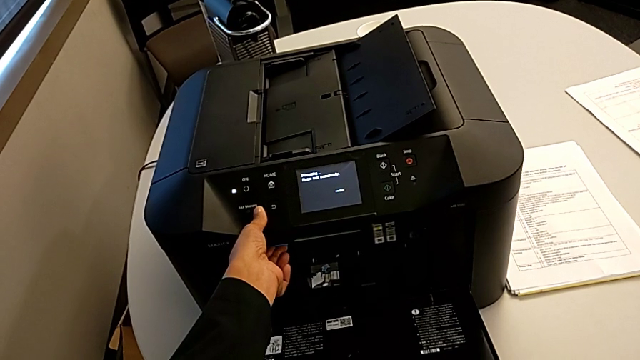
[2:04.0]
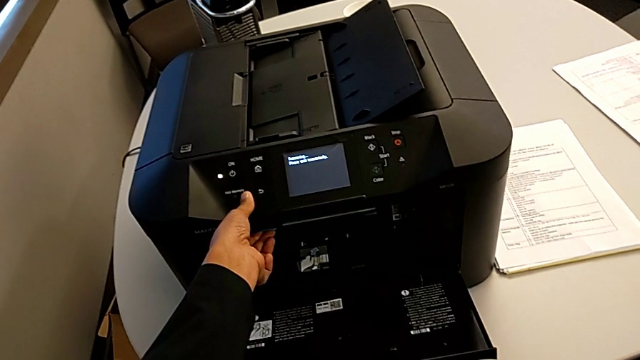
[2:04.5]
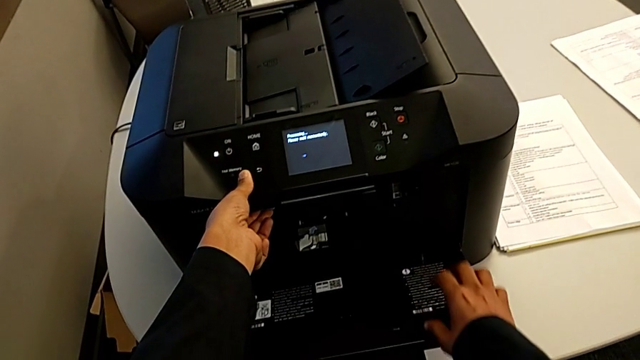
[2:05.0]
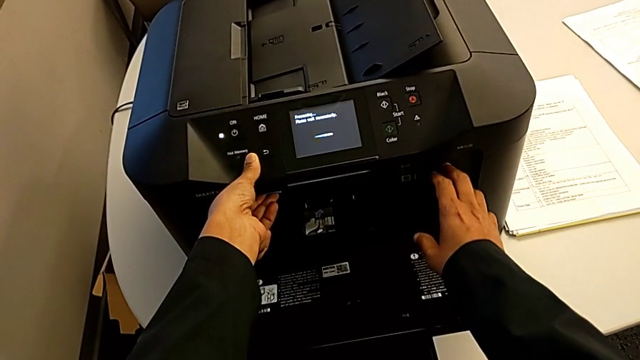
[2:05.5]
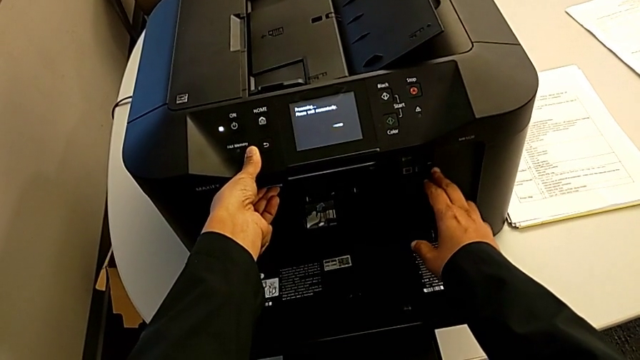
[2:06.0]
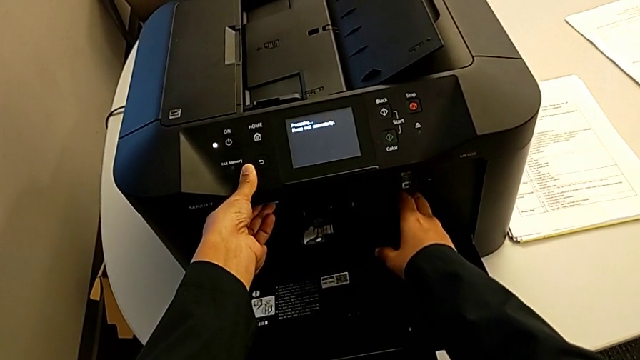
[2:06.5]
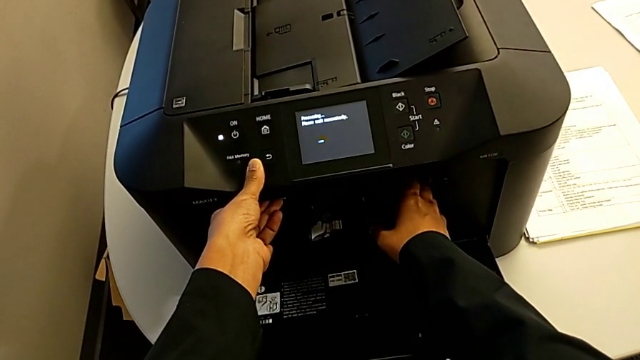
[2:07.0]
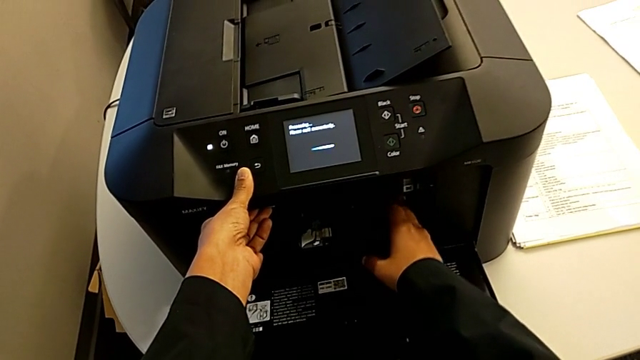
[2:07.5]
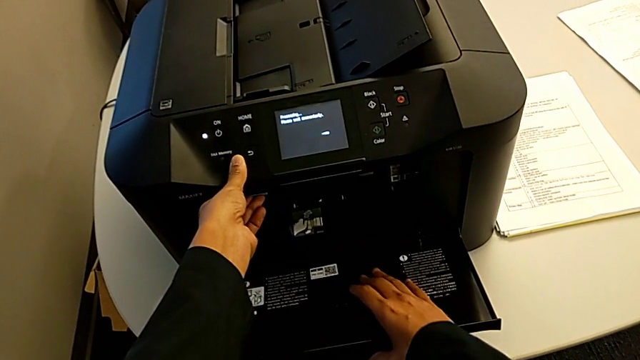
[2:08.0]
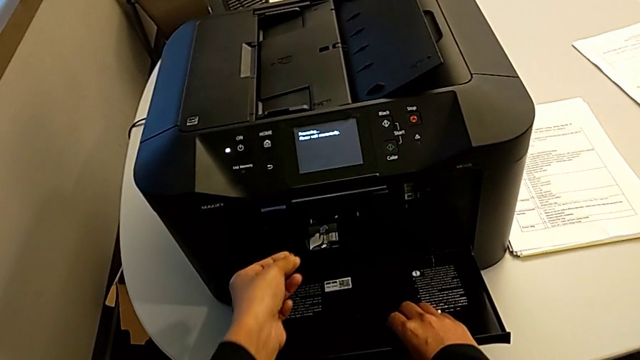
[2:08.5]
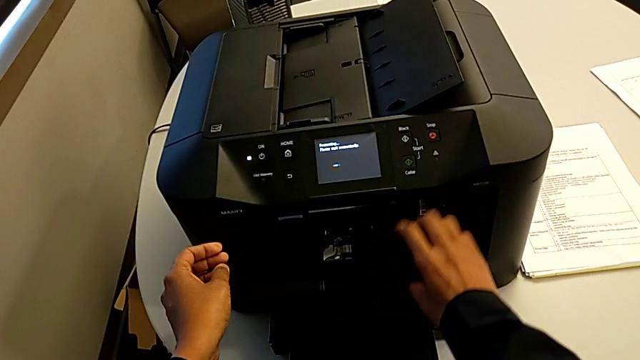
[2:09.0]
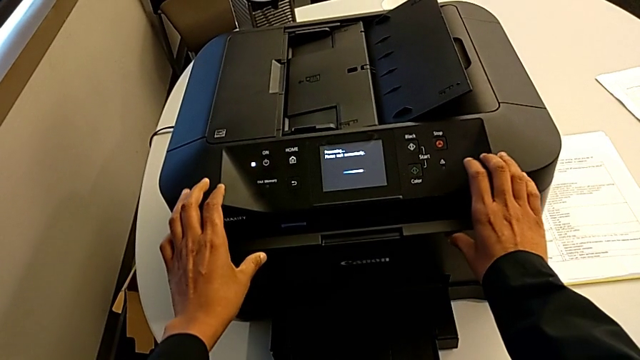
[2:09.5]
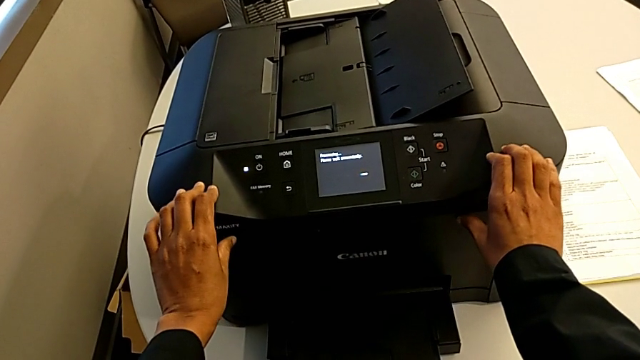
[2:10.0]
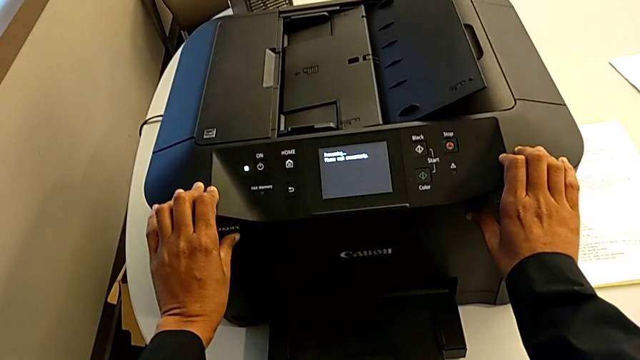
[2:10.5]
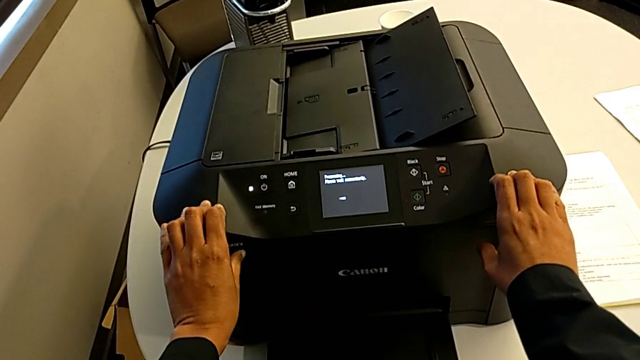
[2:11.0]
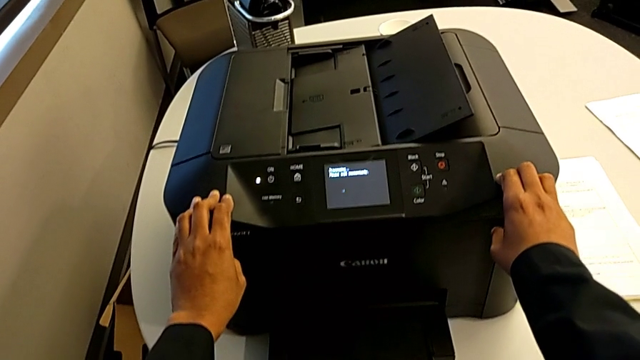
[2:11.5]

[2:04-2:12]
The camera wearer is changing the black printer cartridge regularly. They keep inspecting the printer and close the cartridge gate.

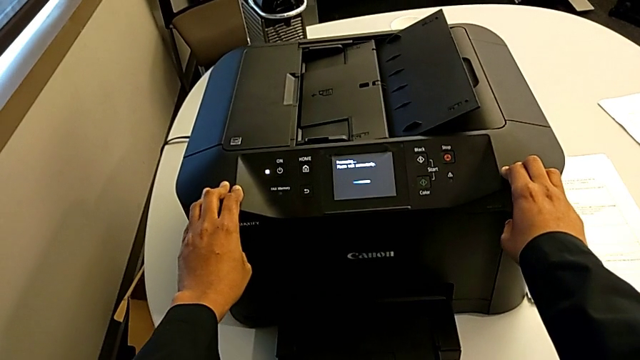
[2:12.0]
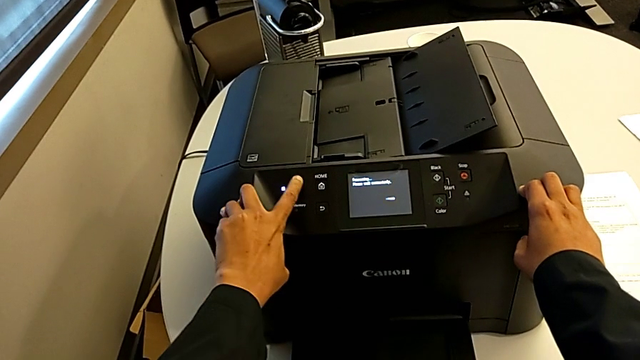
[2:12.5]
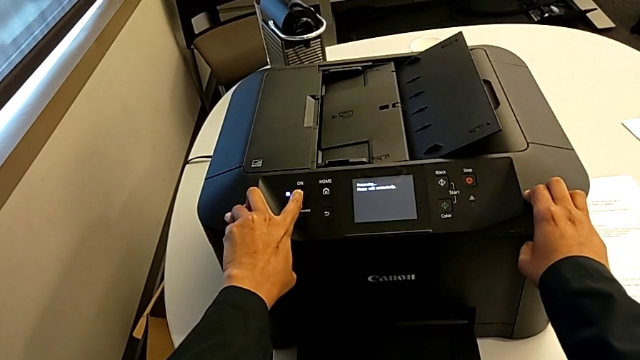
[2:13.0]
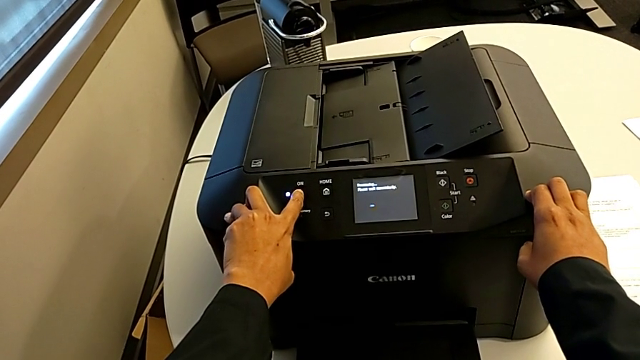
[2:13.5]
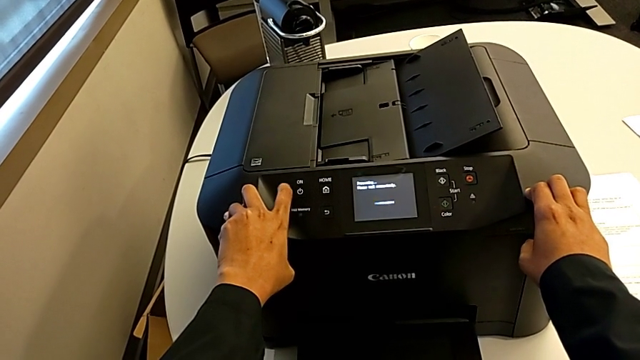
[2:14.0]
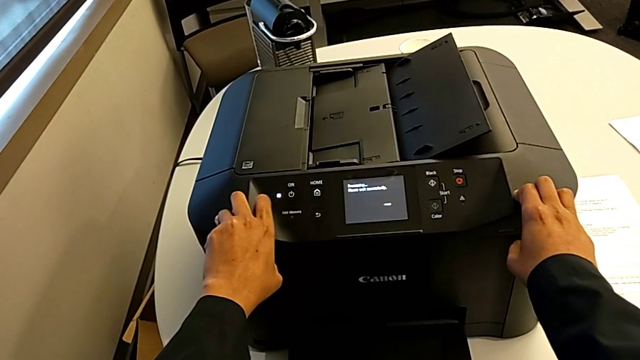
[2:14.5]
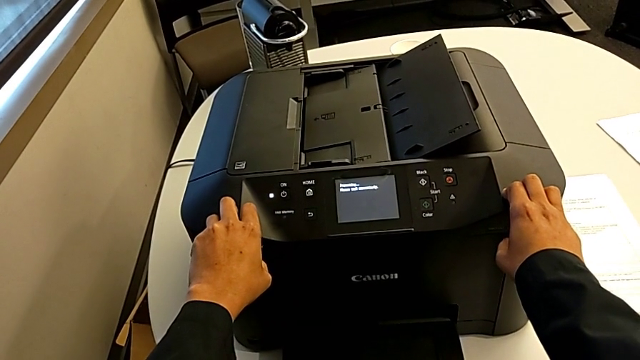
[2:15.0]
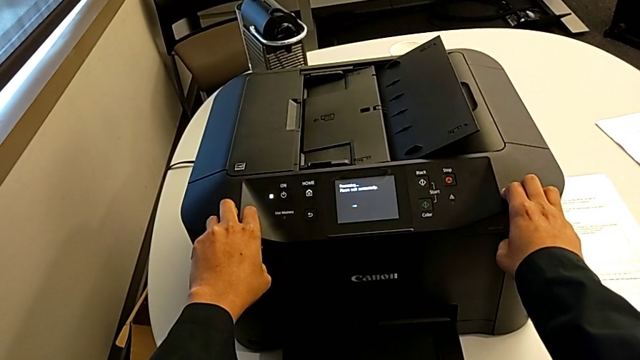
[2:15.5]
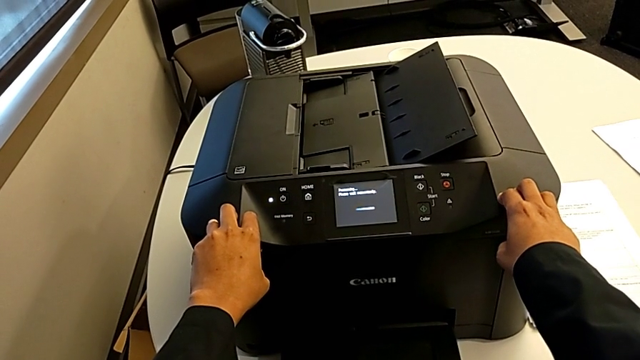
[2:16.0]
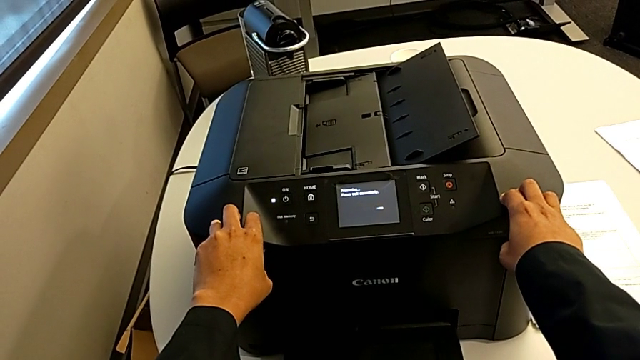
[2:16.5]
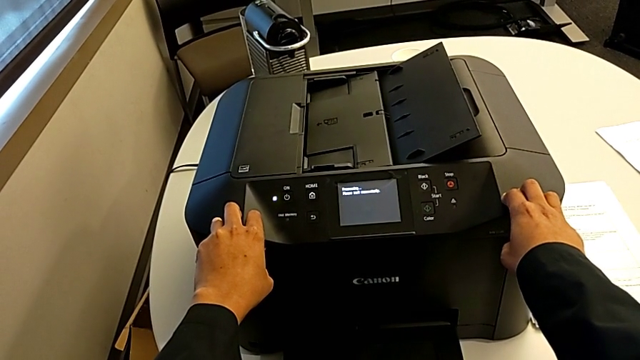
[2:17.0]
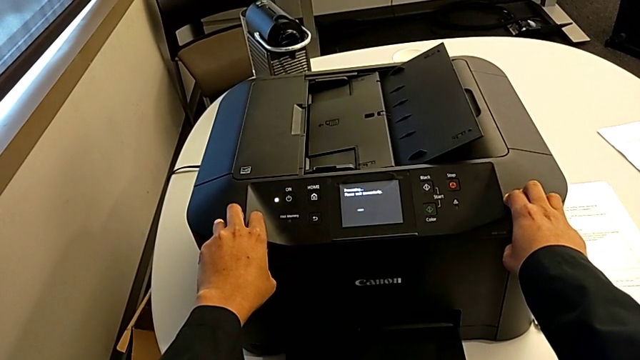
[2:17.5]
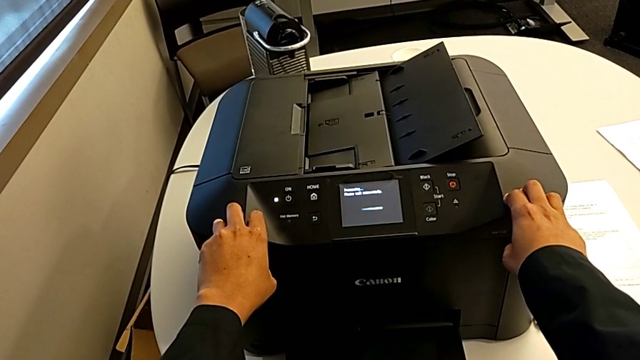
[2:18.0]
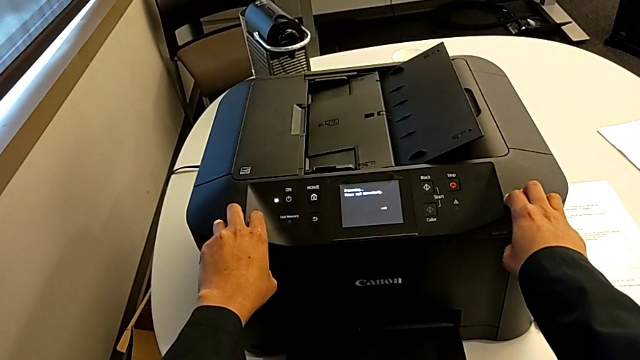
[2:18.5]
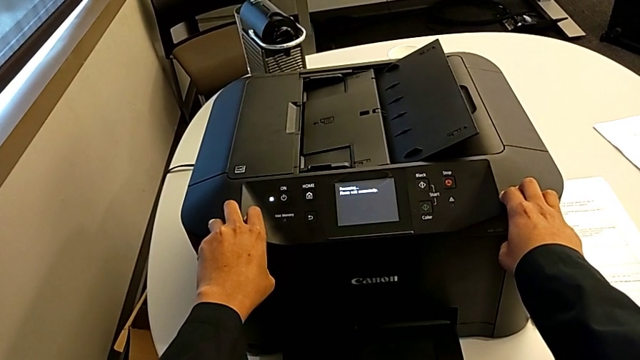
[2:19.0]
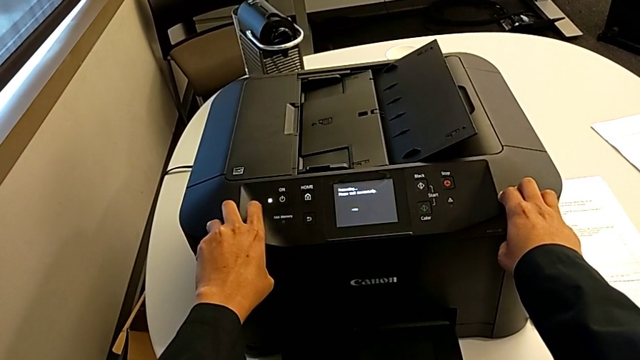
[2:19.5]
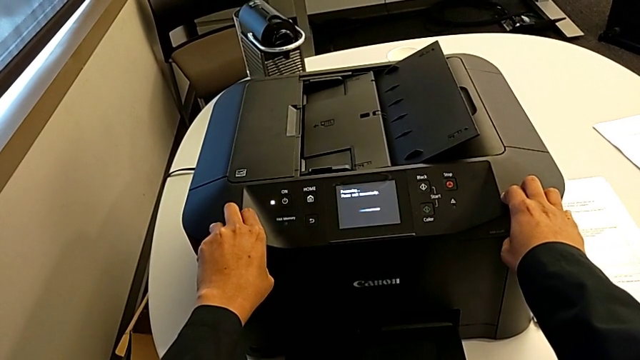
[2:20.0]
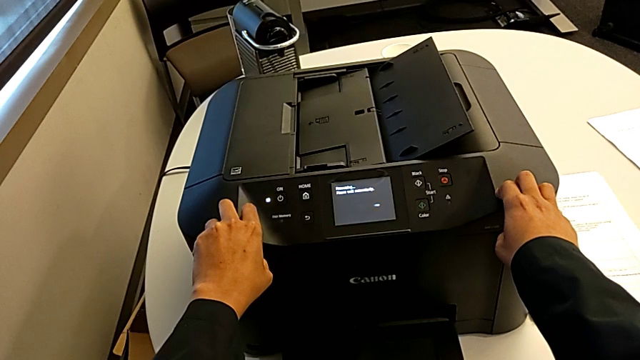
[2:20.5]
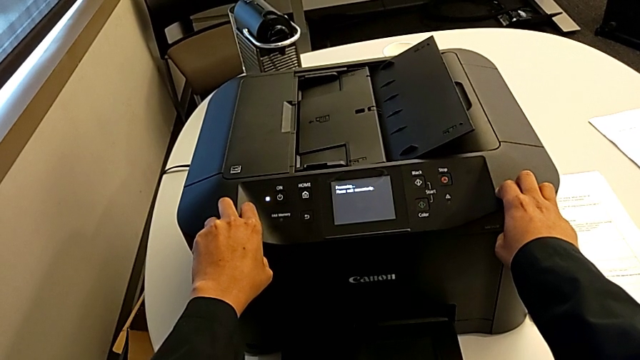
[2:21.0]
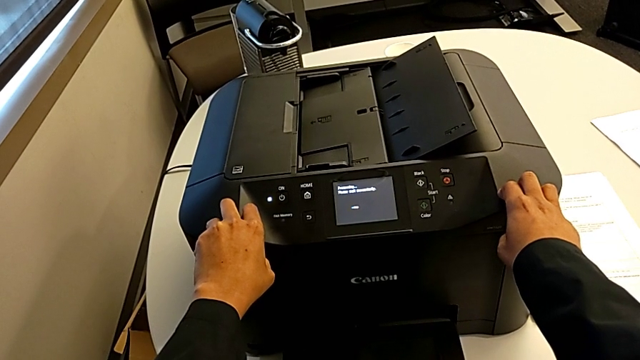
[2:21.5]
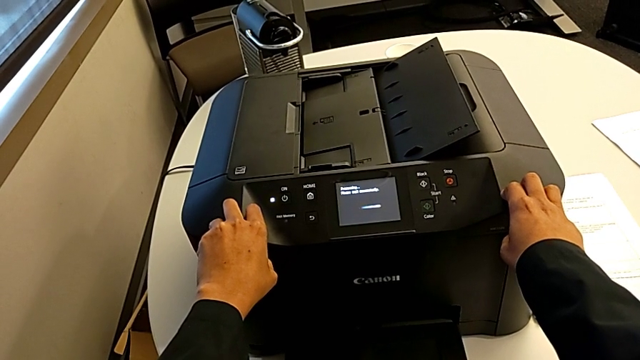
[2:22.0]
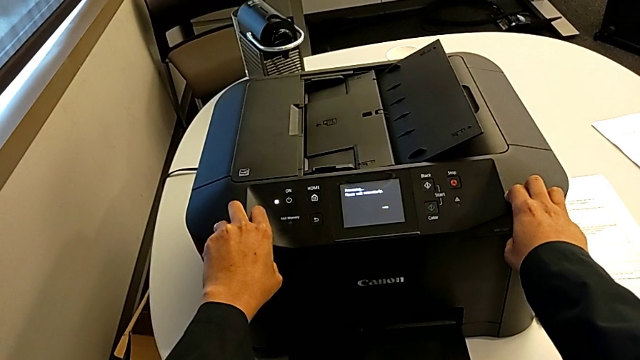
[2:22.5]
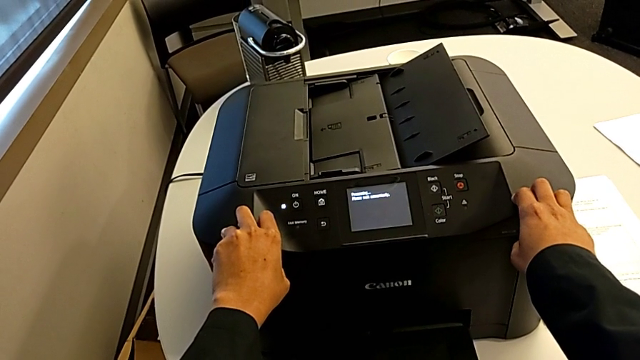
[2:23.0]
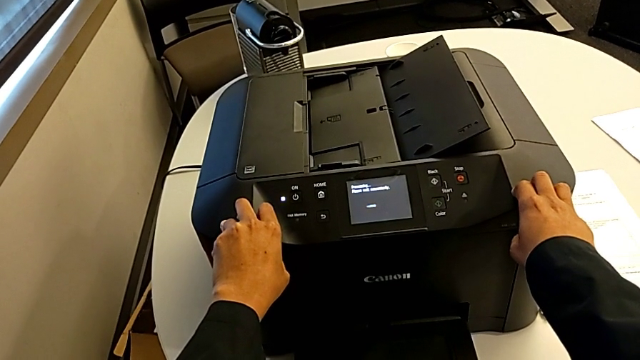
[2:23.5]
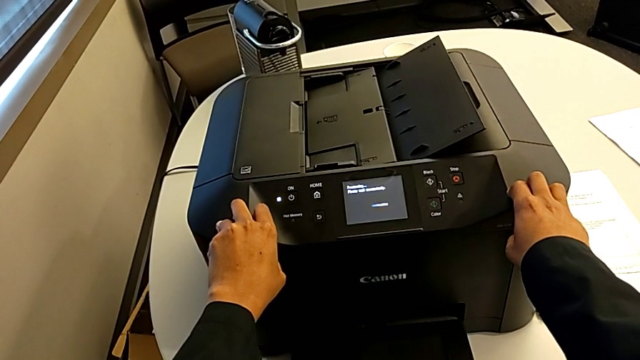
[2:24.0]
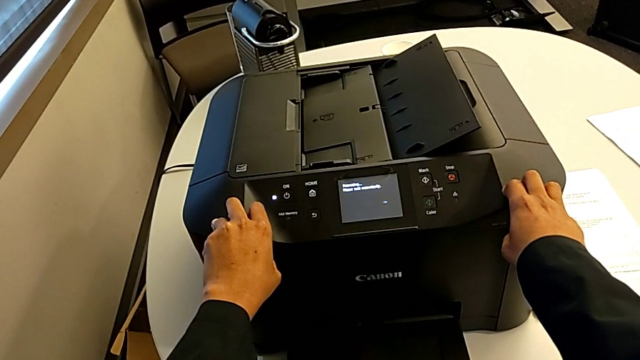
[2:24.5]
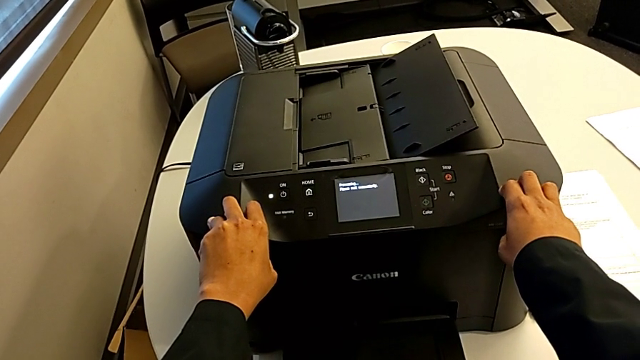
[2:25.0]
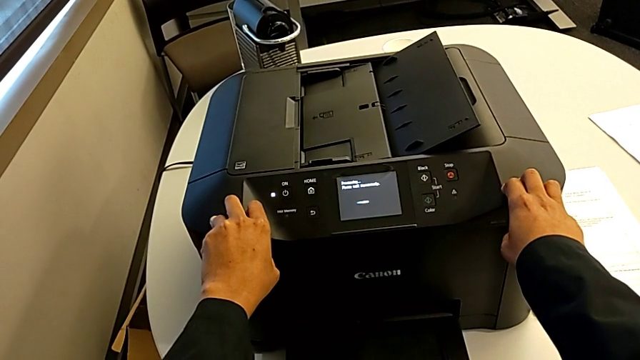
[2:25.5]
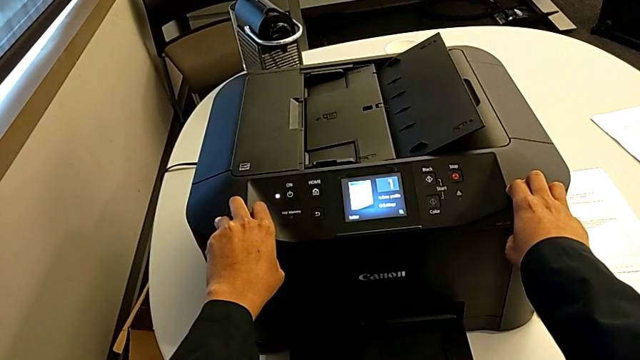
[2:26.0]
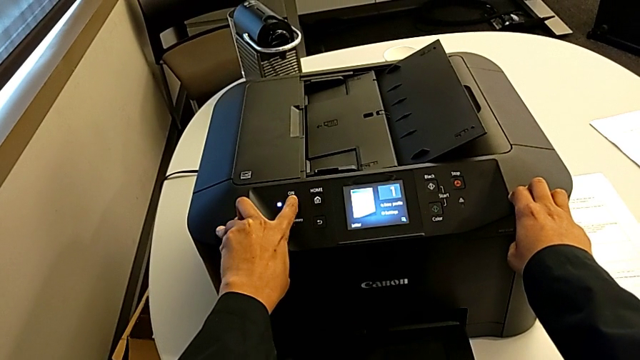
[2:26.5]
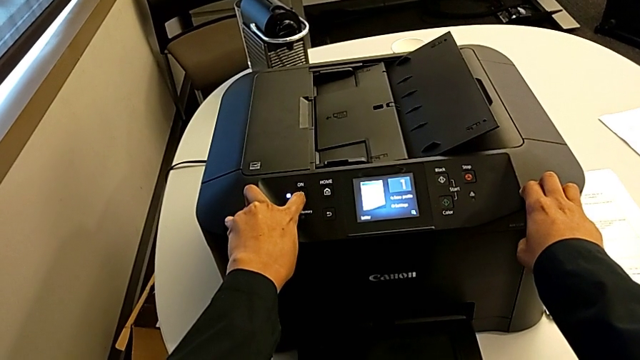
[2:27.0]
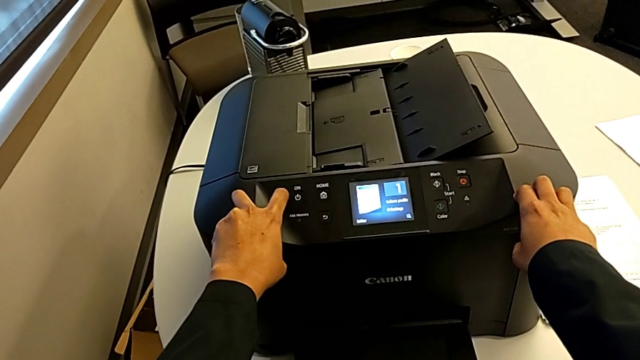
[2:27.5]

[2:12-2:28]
The camera wearer is turning off the printer. They press the button twice.
